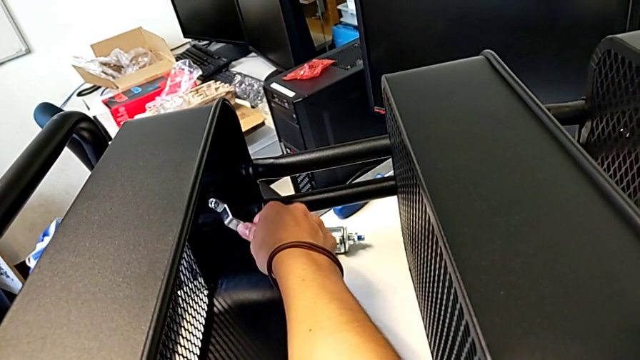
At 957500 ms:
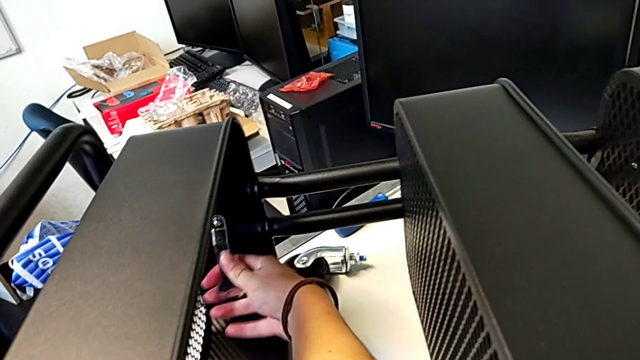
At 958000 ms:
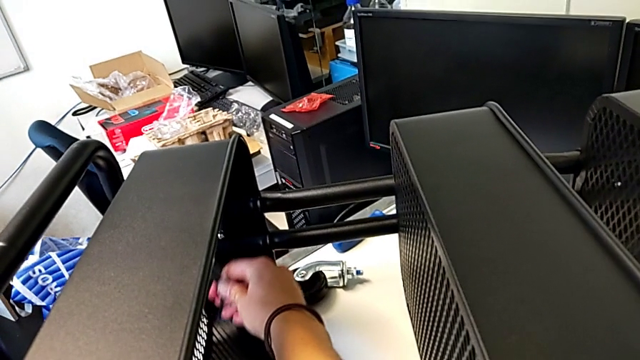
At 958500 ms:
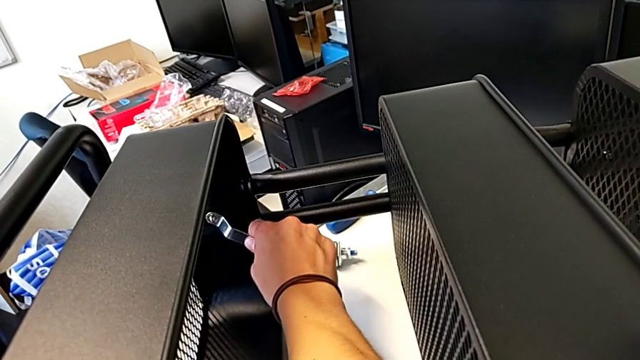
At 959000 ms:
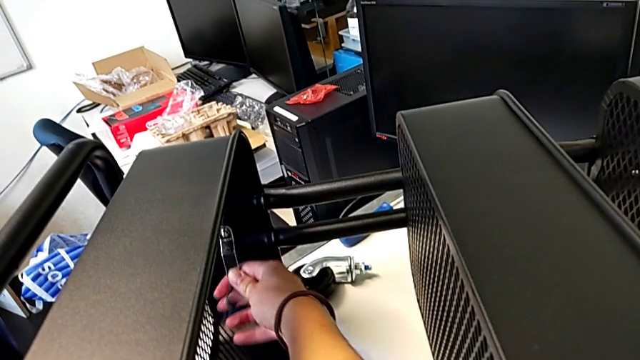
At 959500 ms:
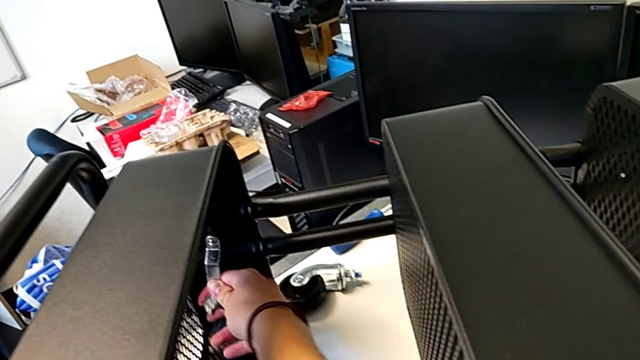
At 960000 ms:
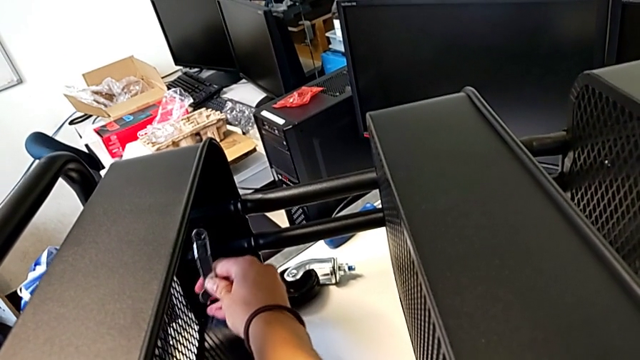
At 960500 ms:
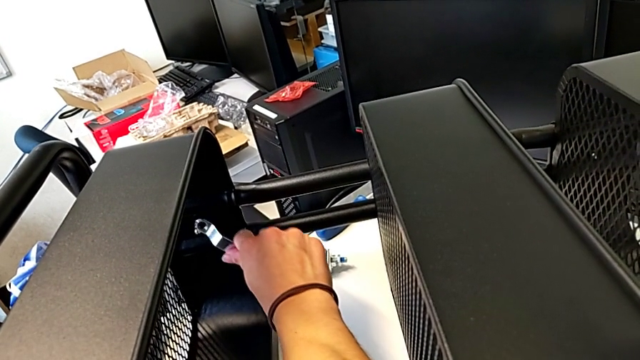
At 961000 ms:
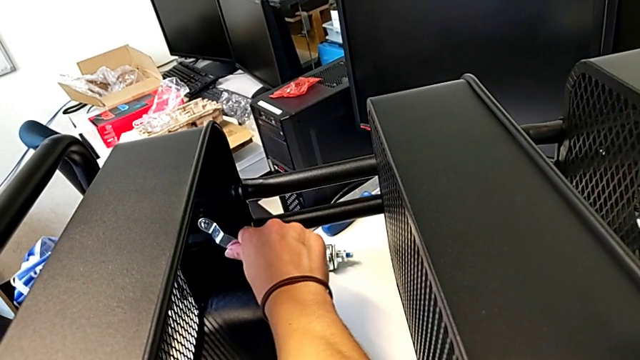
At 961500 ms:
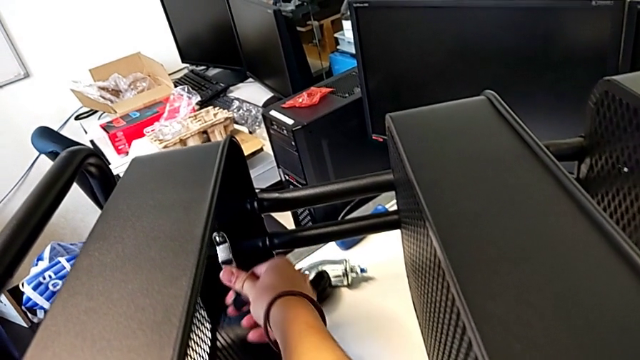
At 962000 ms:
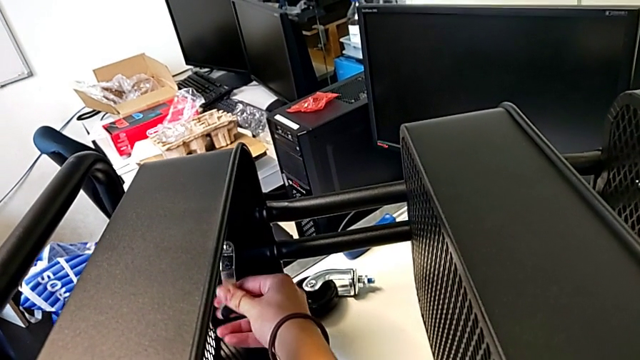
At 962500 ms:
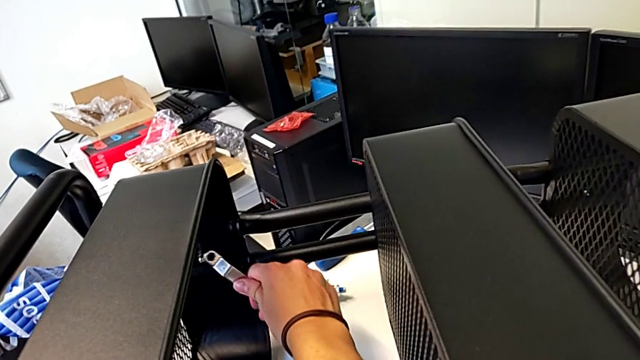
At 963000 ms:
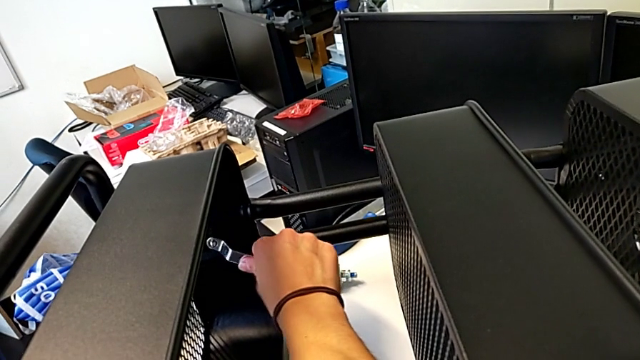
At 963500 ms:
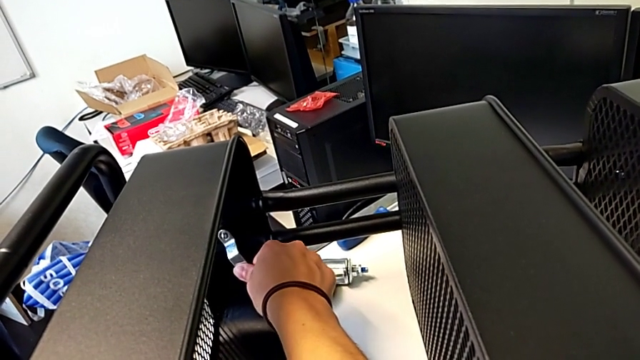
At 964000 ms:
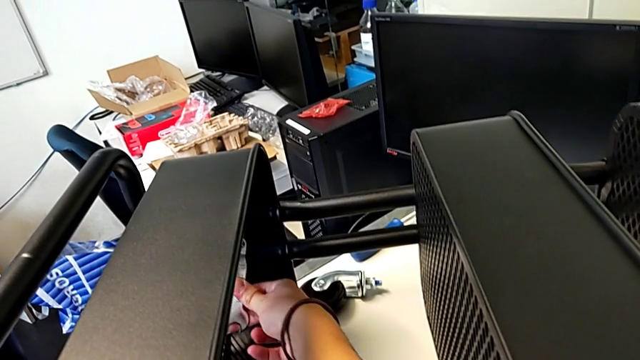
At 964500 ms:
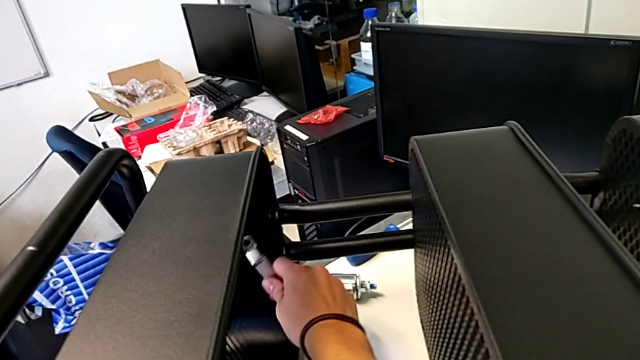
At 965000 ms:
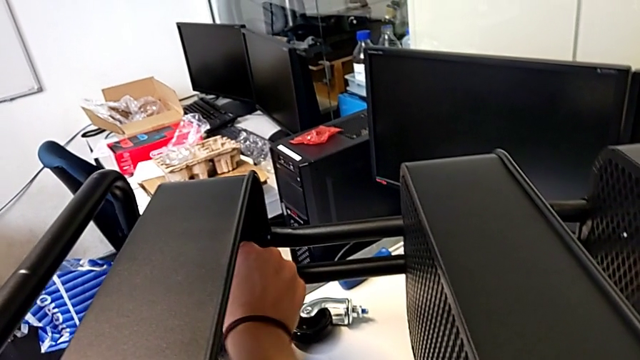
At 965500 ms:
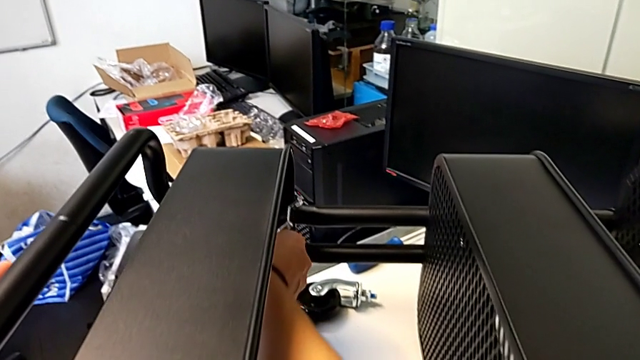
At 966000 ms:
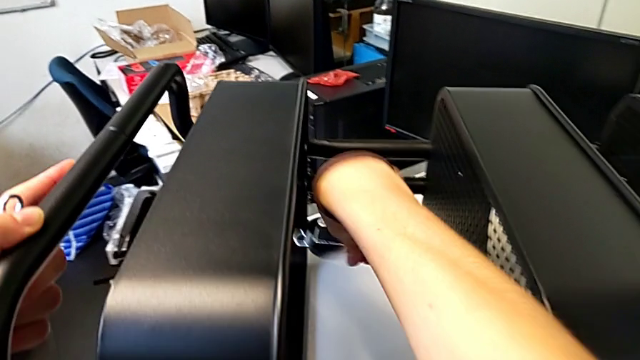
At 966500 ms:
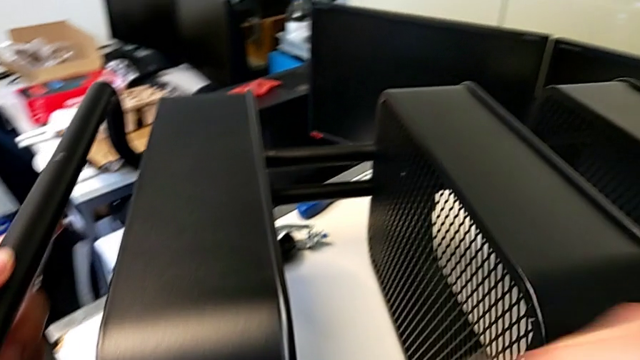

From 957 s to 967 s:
The camera wearer is screwing the first hexagon cap nut onto the brackets. They screw the hexagon cap nut.

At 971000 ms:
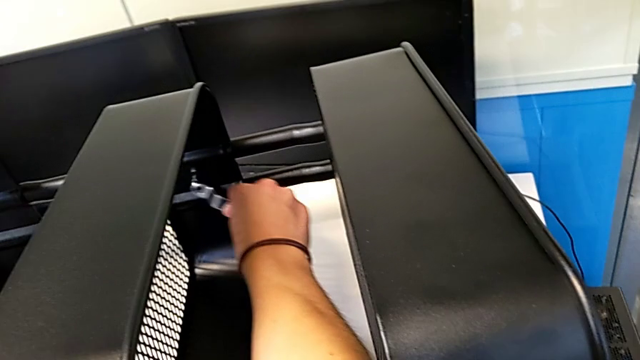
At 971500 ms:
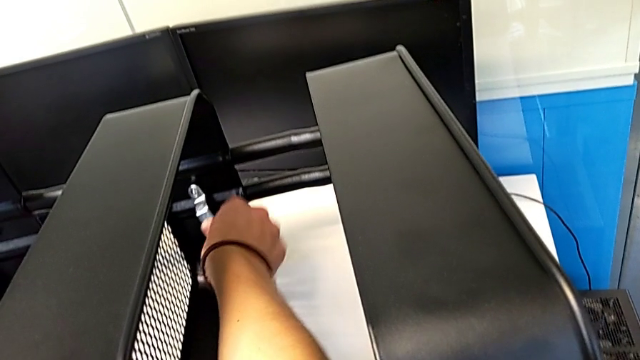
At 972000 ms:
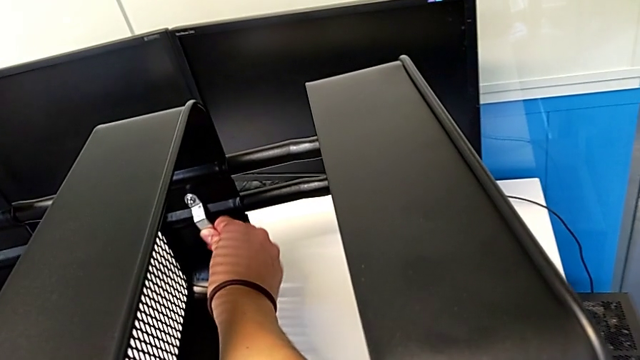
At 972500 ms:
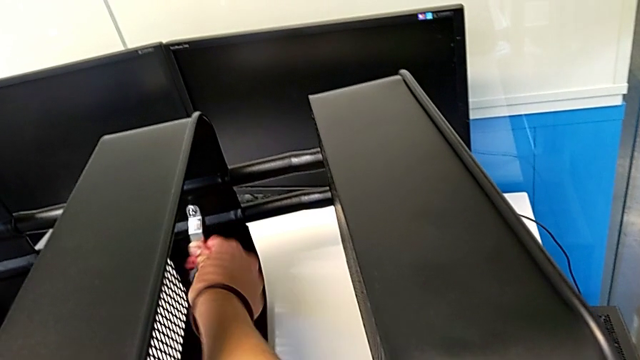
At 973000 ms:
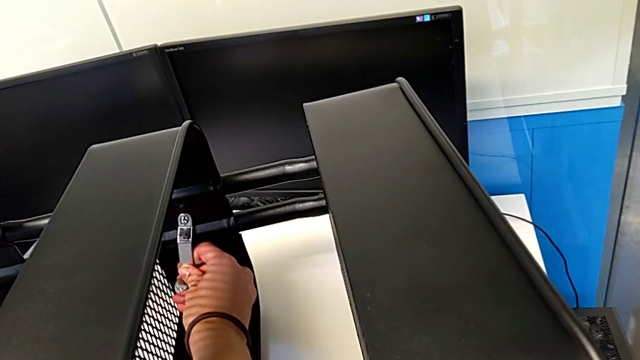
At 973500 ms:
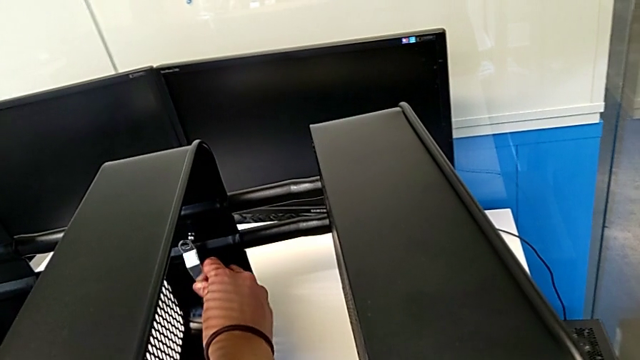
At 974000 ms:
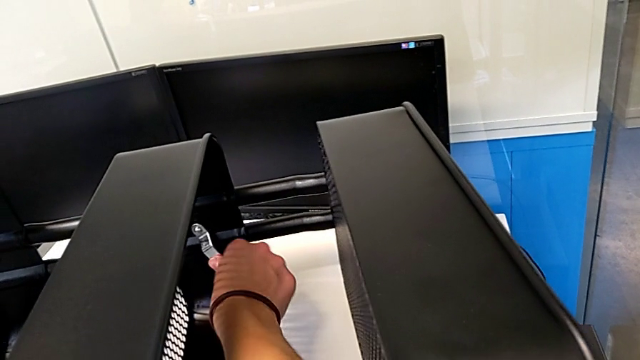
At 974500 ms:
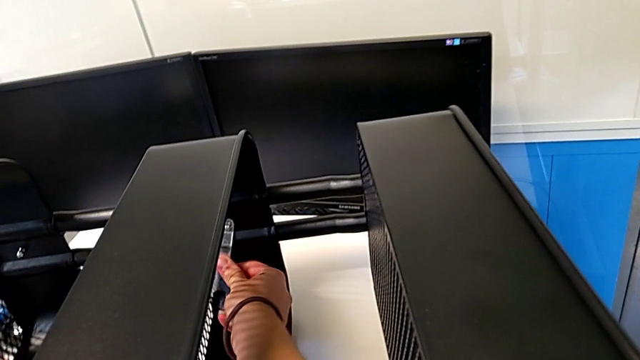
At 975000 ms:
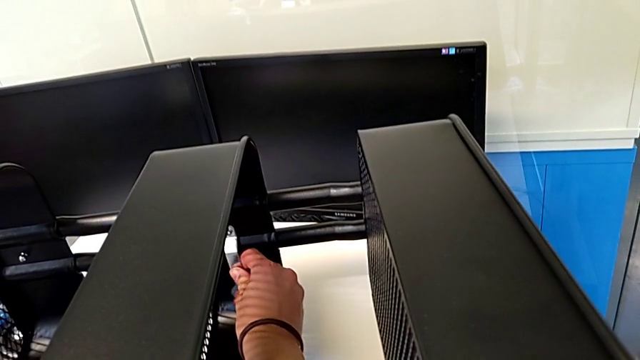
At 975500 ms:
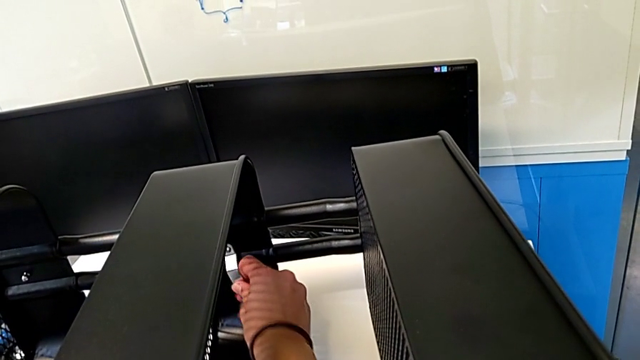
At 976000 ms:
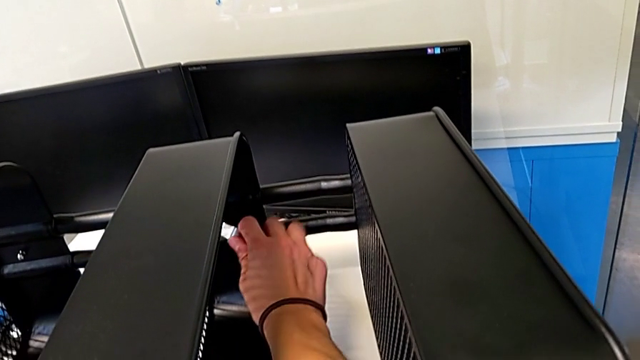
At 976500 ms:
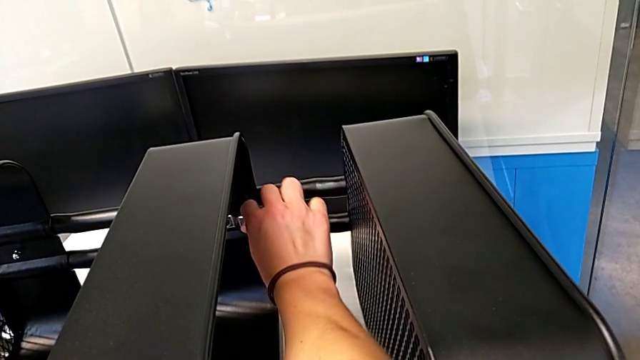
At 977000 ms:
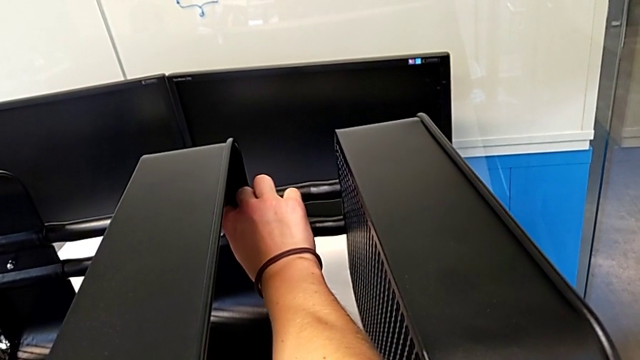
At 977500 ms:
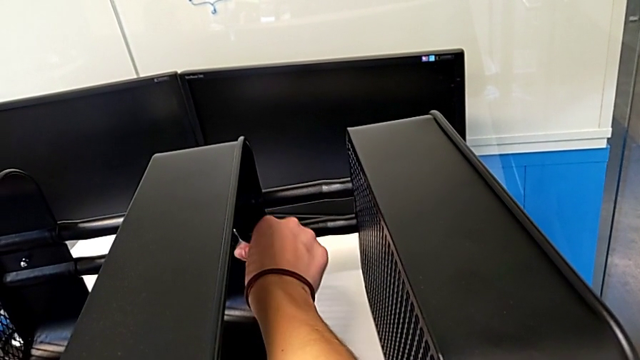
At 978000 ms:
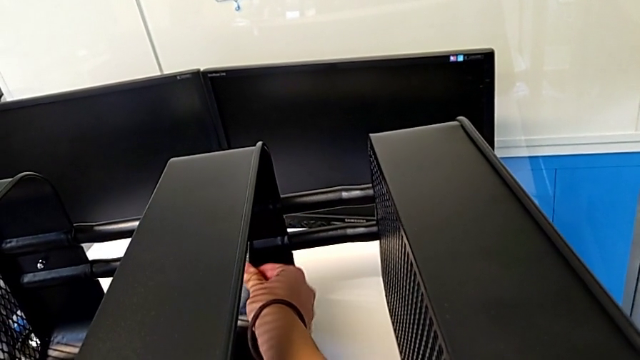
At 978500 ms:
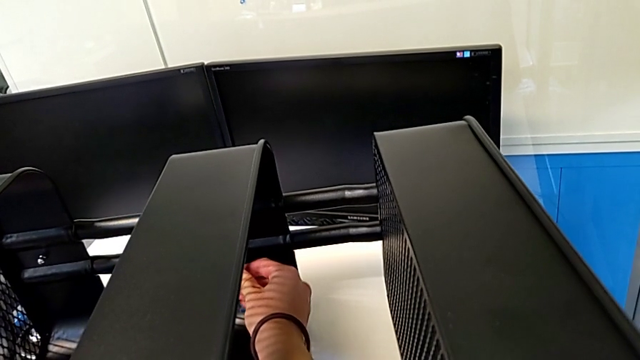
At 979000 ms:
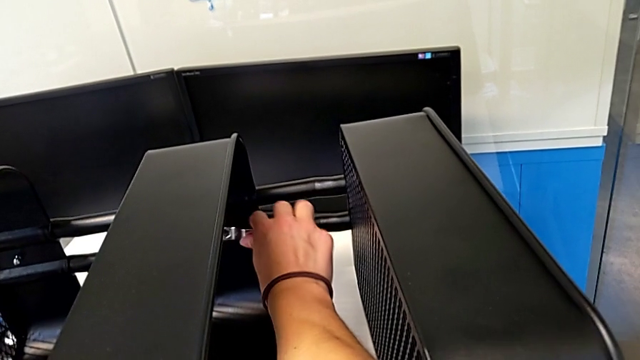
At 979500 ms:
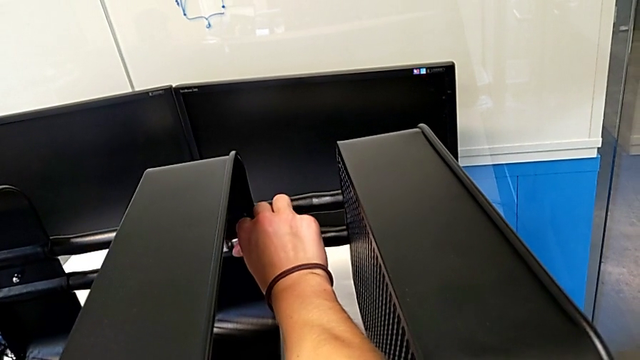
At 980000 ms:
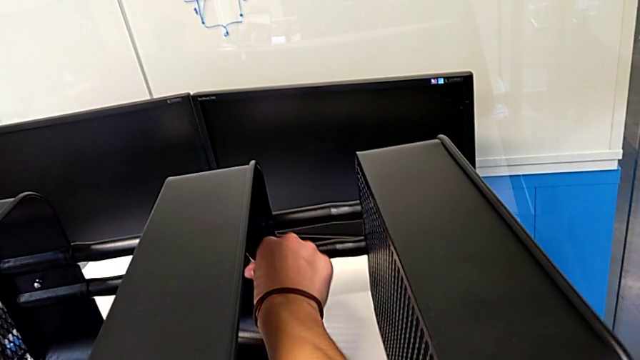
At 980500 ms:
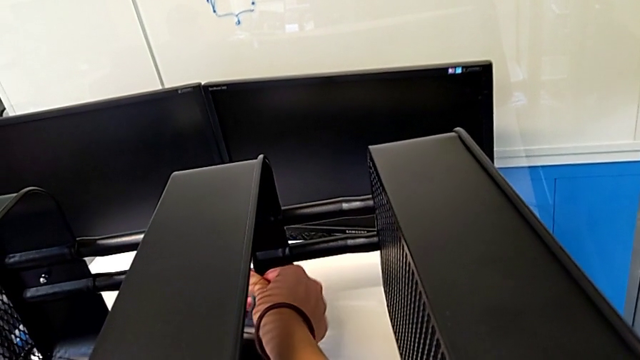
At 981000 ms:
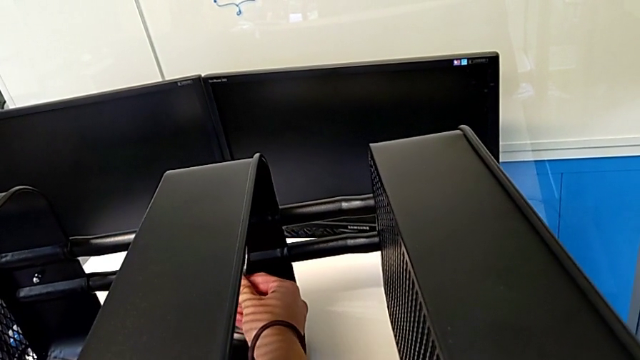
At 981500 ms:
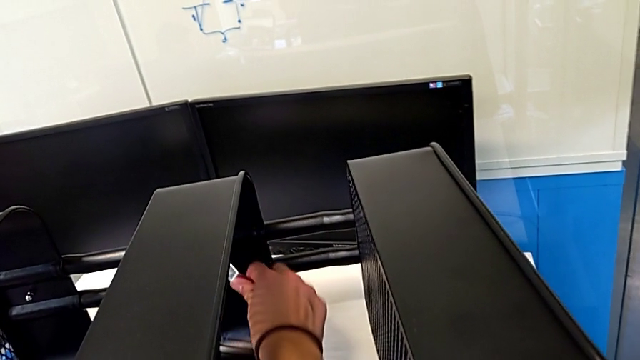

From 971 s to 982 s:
The camera wearer is screwing the second hexagon cap nut onto the brackets. They begin to screw the hexagon cap nut.
